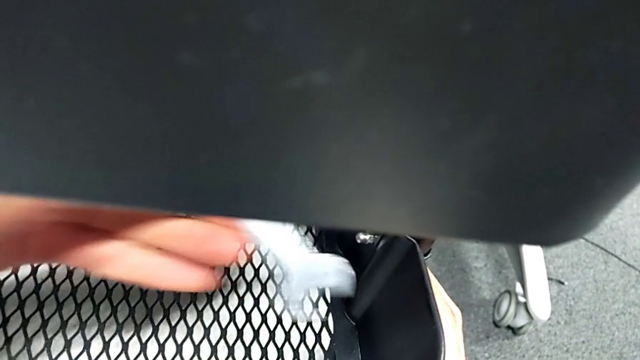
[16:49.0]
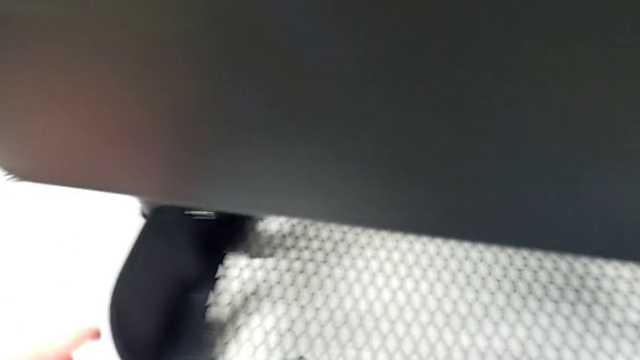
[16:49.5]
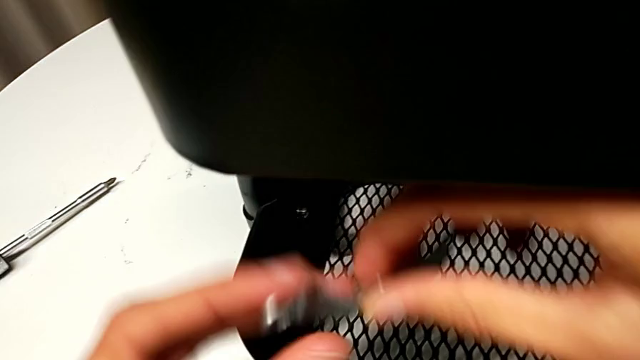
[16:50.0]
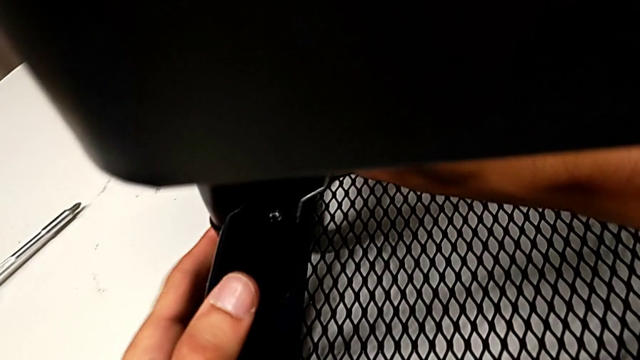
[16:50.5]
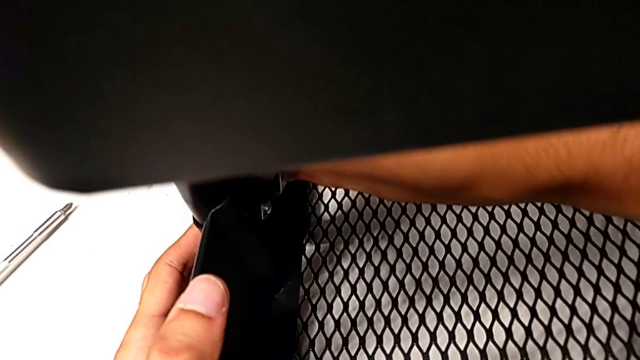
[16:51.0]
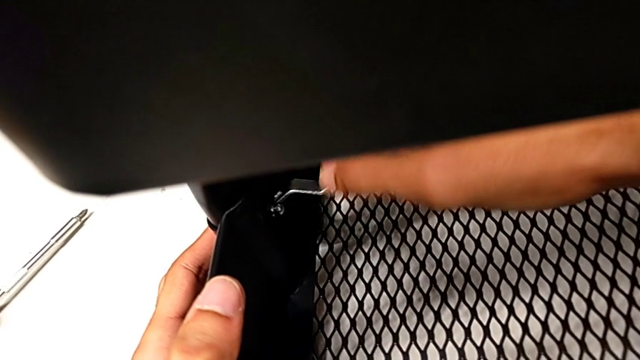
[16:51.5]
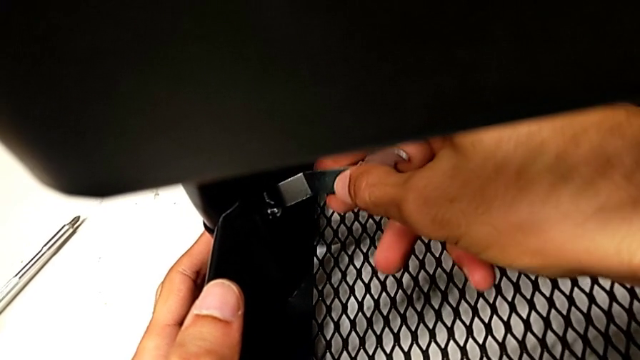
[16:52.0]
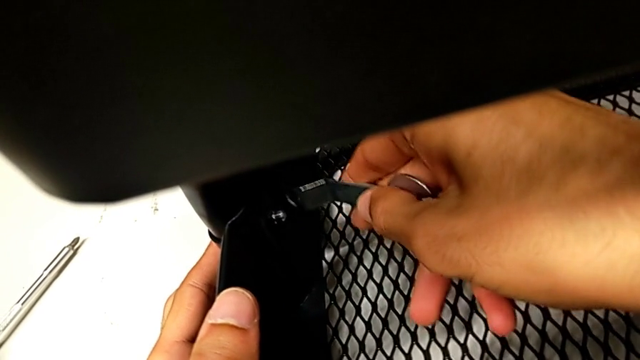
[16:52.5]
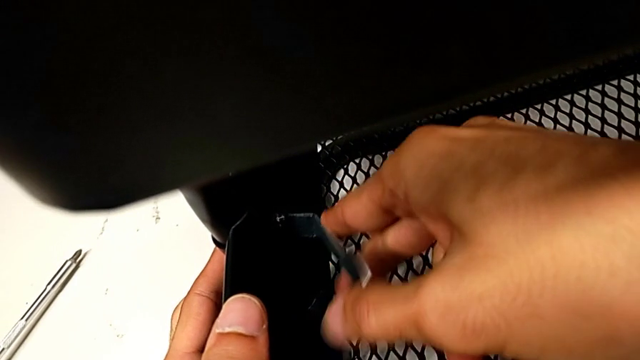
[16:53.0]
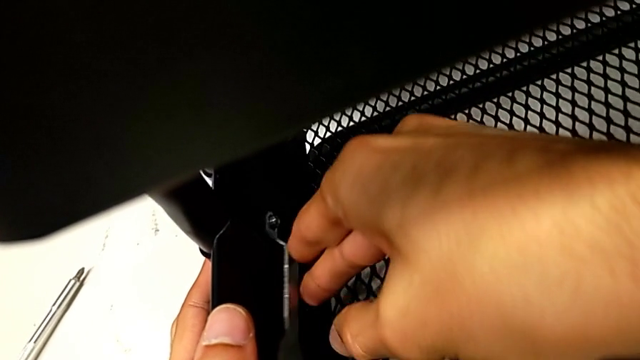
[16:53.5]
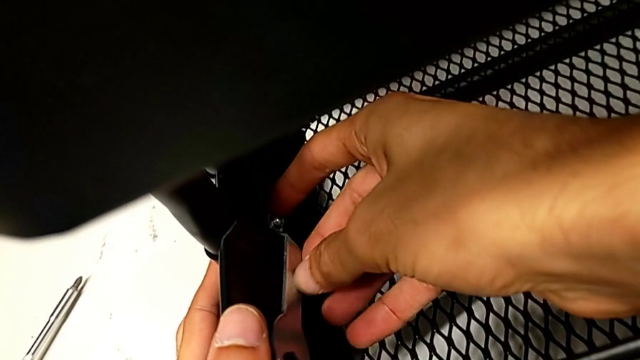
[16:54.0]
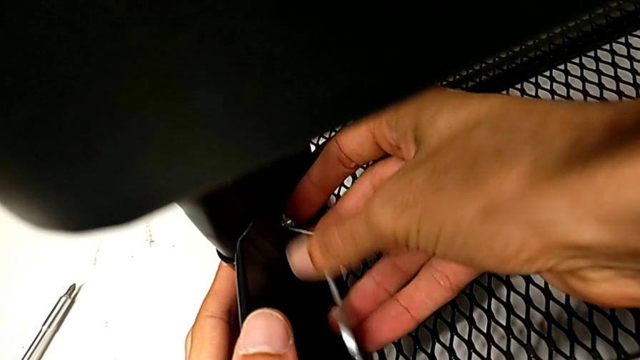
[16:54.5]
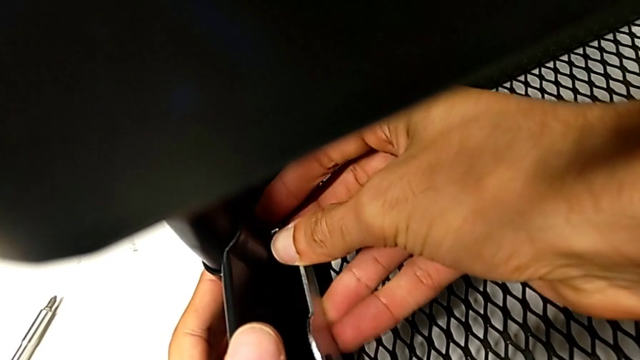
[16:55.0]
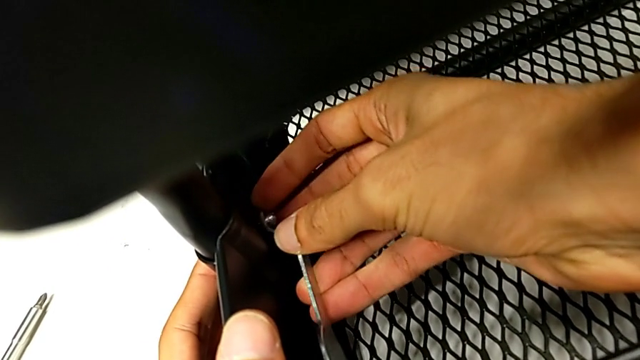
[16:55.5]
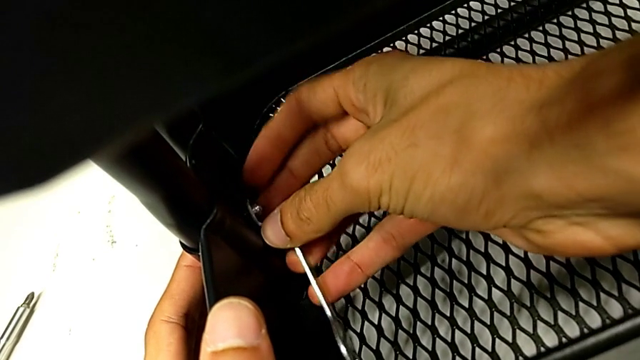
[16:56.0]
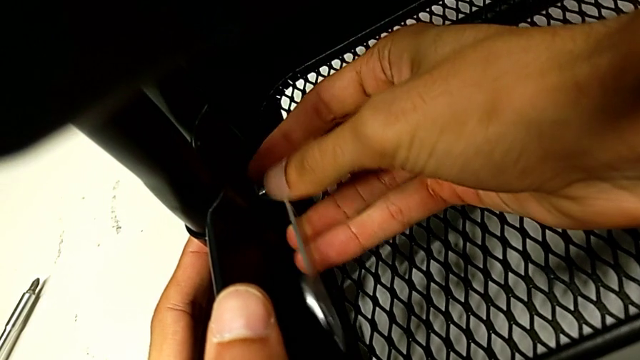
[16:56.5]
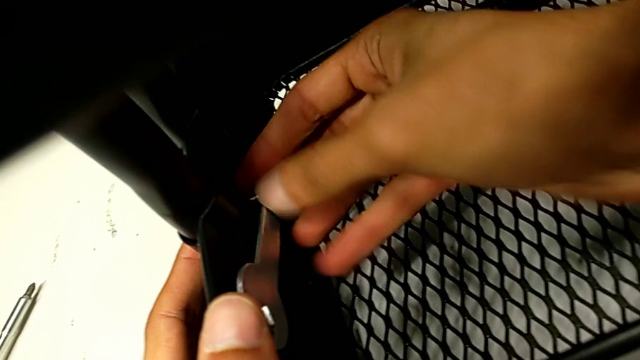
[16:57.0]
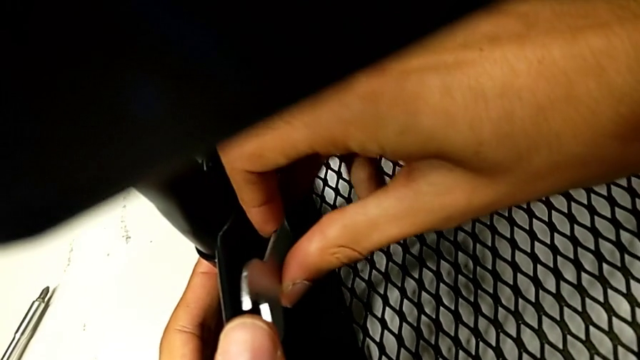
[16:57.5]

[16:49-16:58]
The camera wearer is tightening all the hexagonal cap nuts. They begin to screw the second hexagon cap nut.

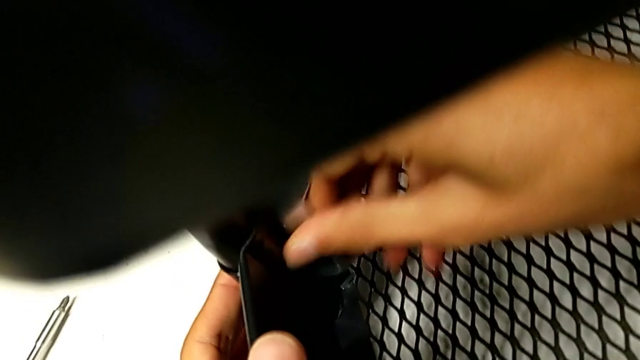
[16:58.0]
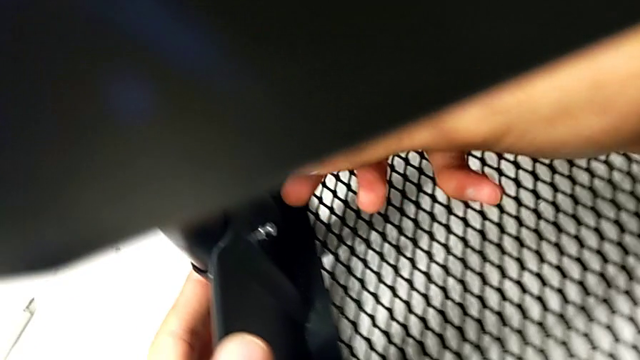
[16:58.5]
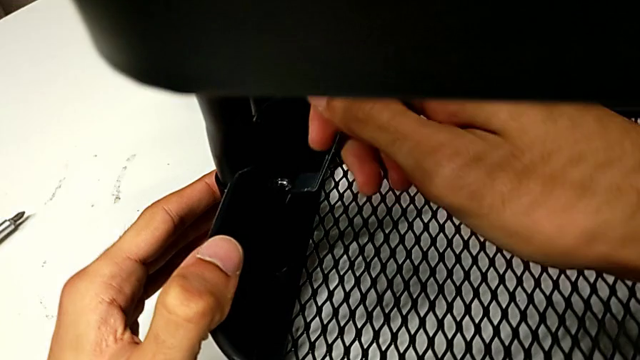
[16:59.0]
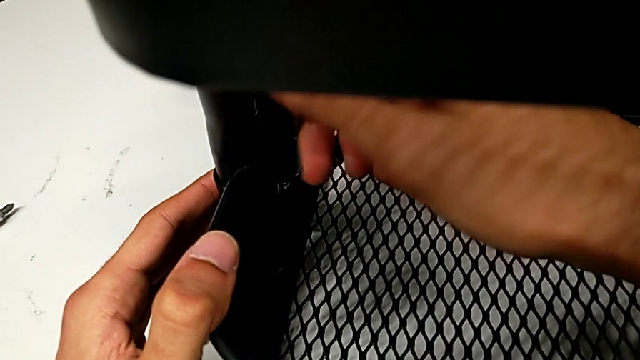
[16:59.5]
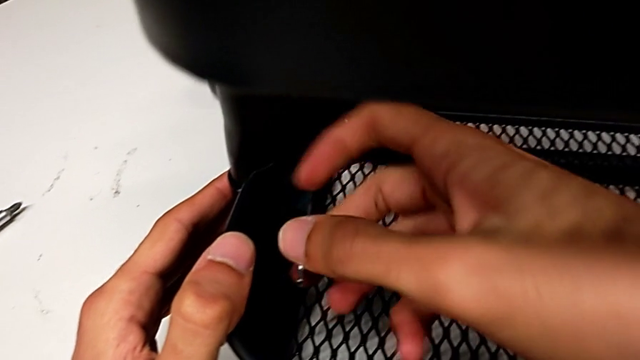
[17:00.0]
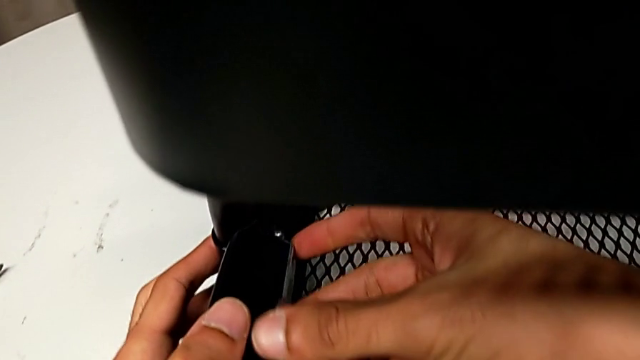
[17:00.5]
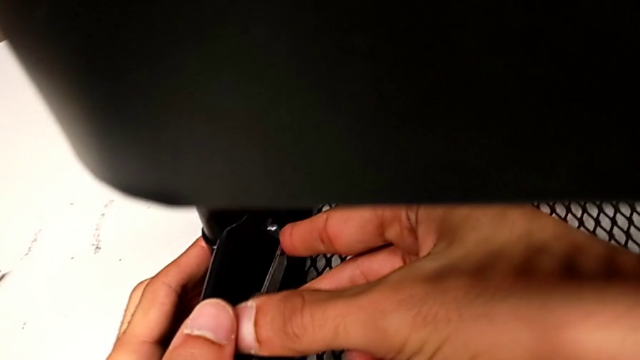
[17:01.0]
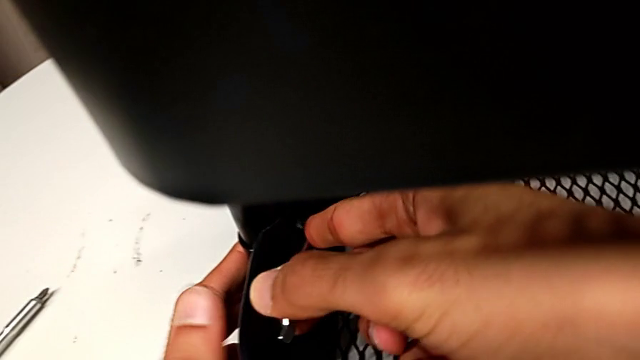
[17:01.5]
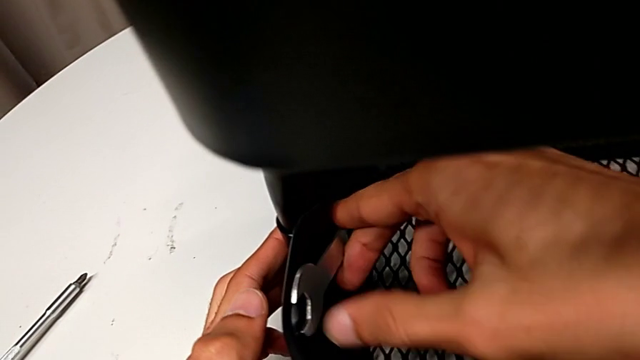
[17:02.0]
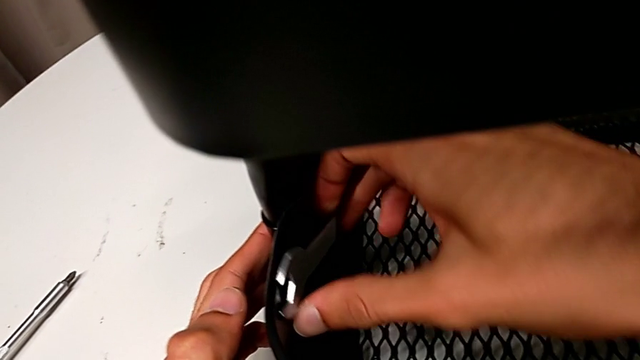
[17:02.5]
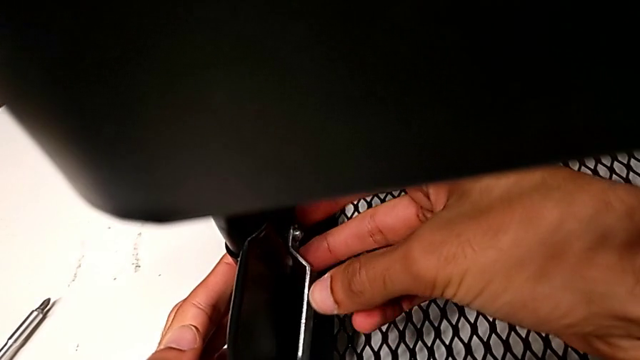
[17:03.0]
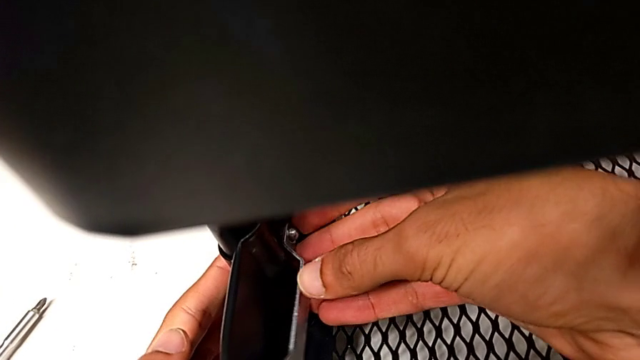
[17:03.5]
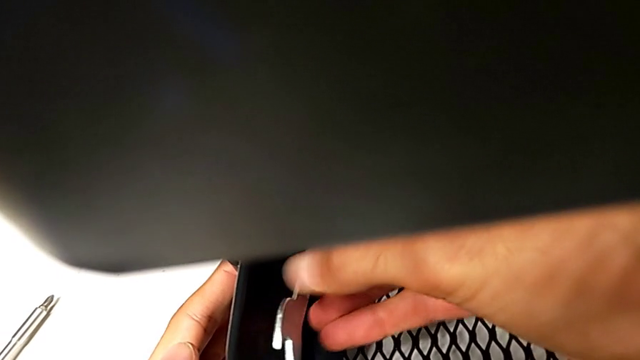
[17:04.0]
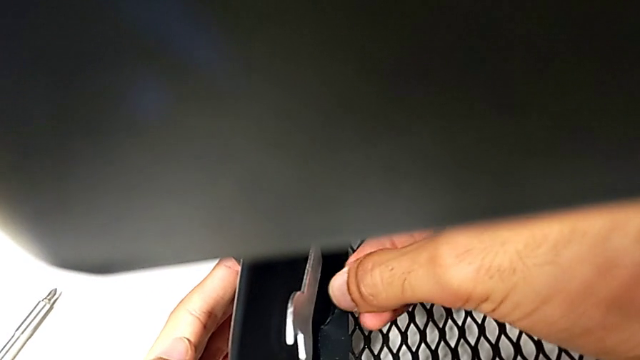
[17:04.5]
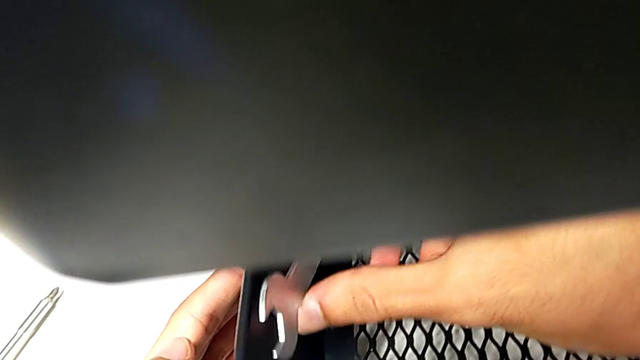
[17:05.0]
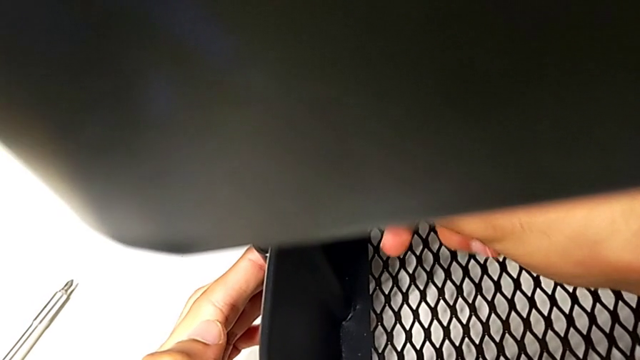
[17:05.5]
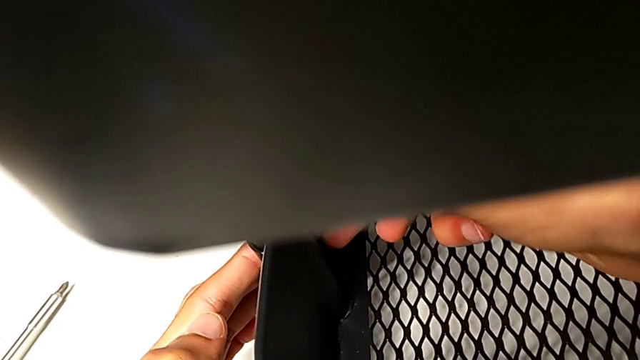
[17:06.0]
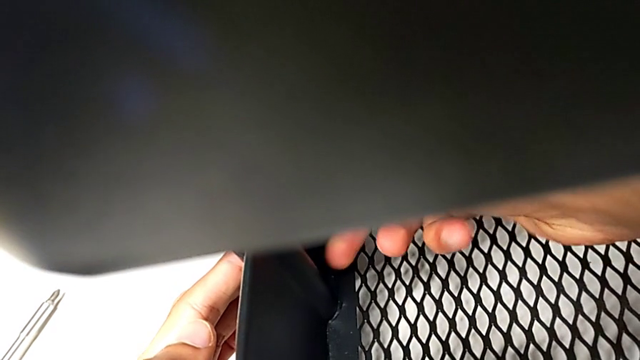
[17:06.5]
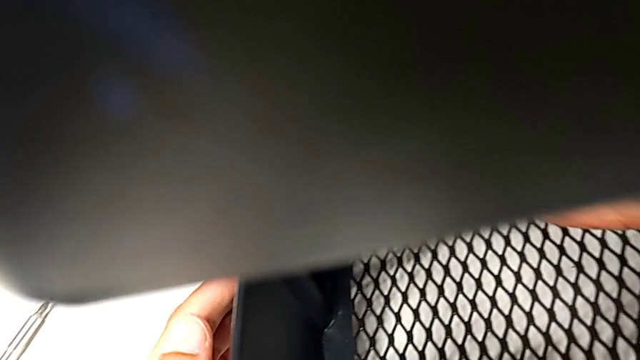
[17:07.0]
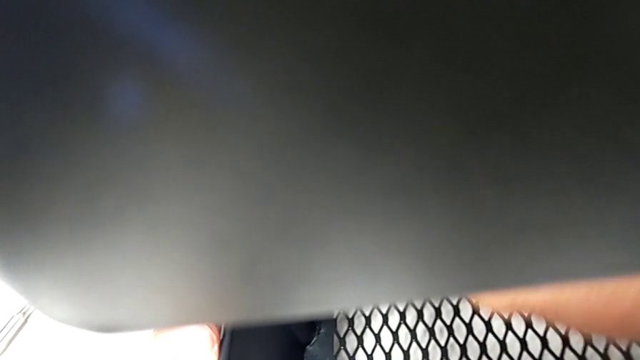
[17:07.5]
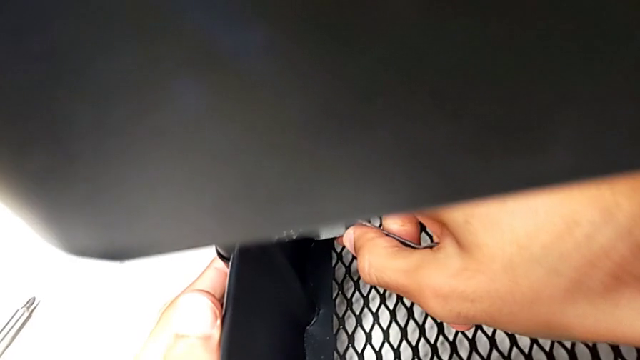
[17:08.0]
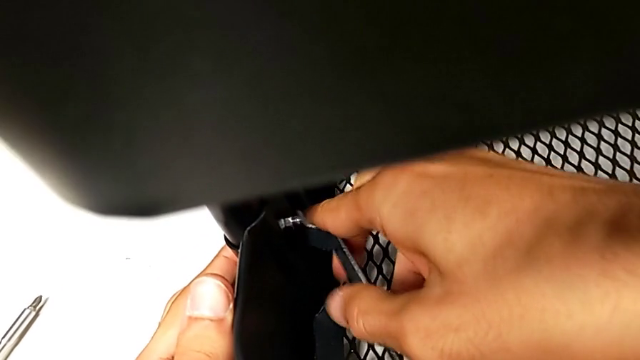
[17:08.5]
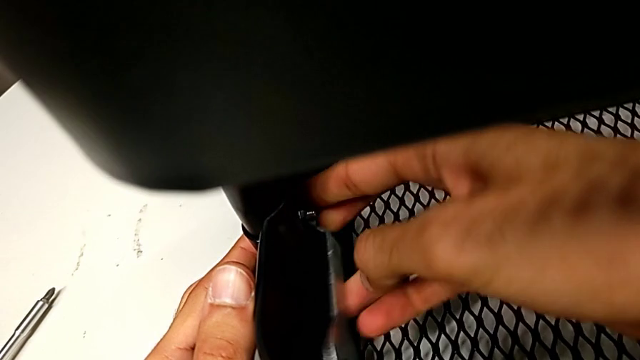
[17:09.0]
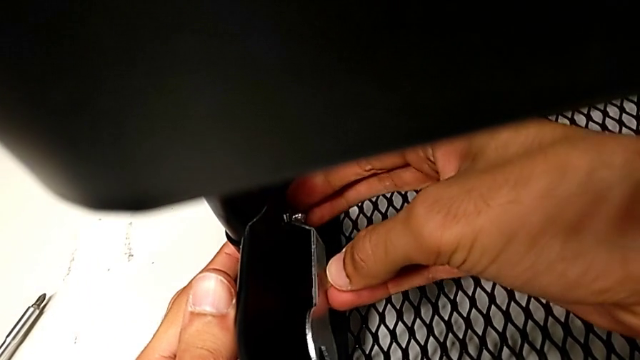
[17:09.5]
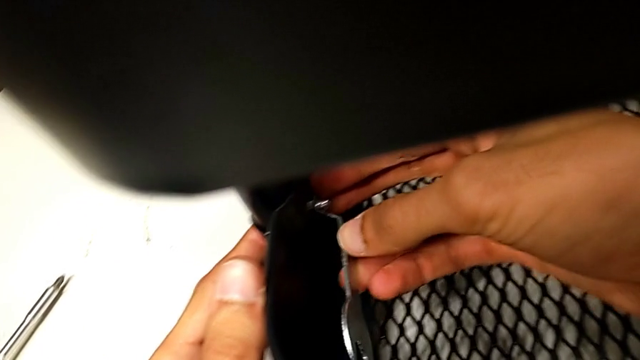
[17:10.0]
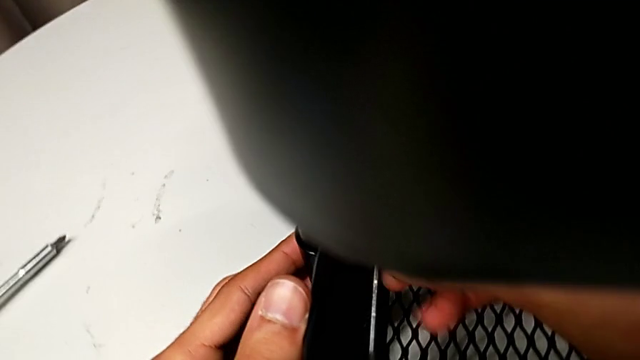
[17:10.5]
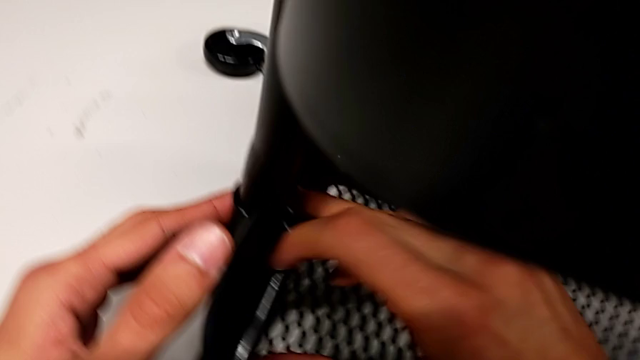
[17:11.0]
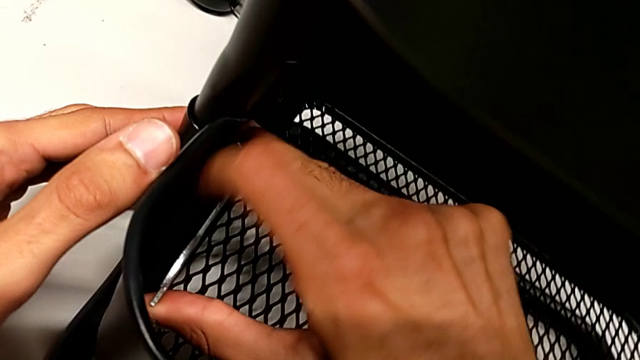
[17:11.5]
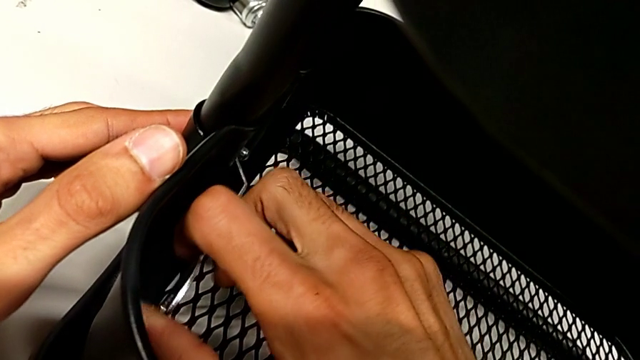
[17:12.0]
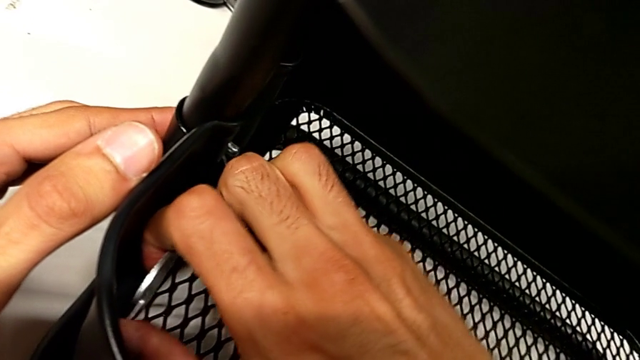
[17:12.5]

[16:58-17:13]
The camera wearer is tightening all the hexagonal cap nuts. They keep screwing the second hexagon cap nut.
